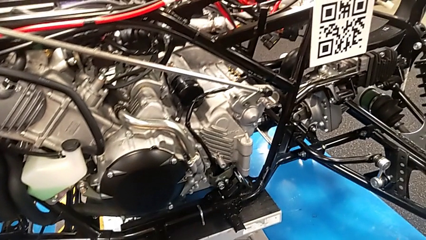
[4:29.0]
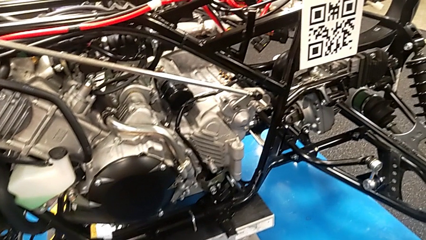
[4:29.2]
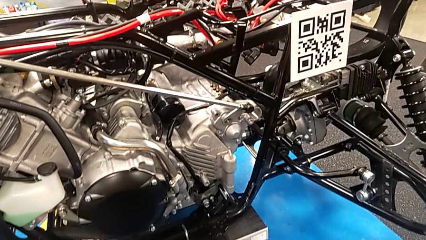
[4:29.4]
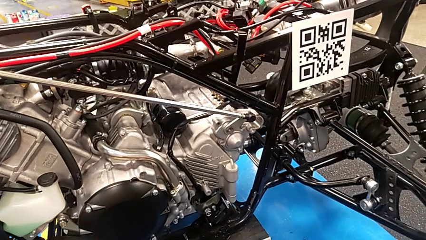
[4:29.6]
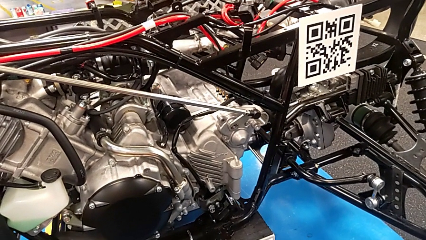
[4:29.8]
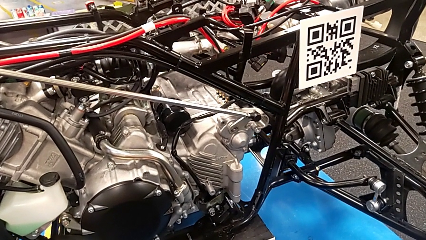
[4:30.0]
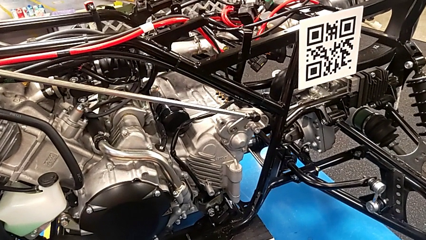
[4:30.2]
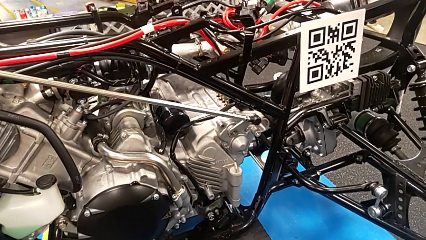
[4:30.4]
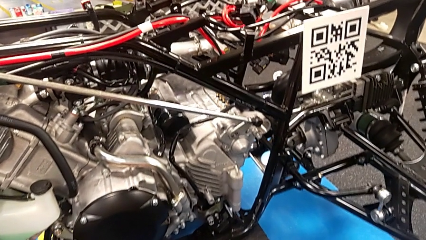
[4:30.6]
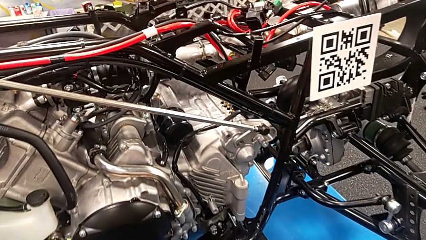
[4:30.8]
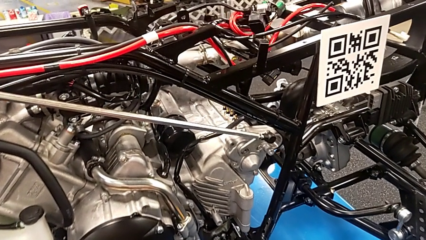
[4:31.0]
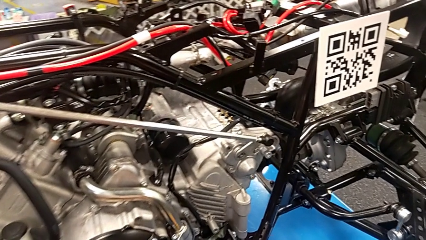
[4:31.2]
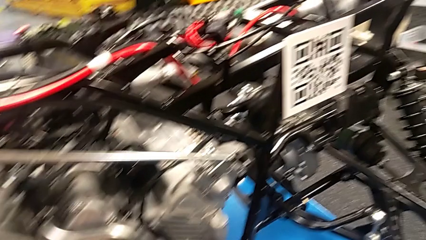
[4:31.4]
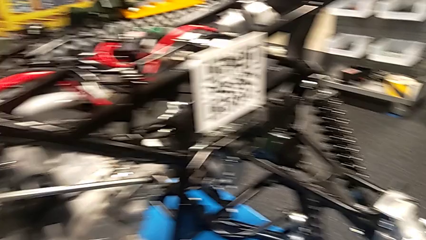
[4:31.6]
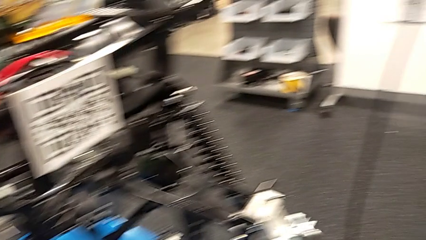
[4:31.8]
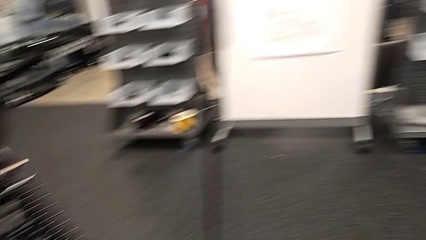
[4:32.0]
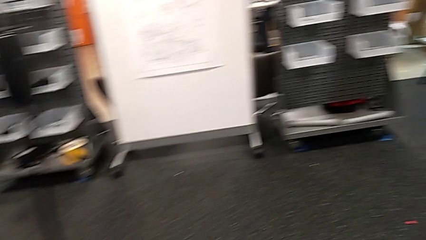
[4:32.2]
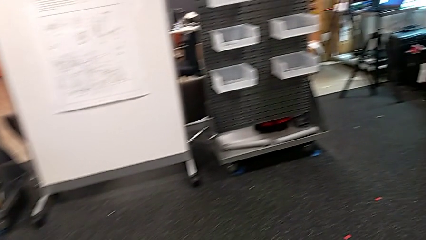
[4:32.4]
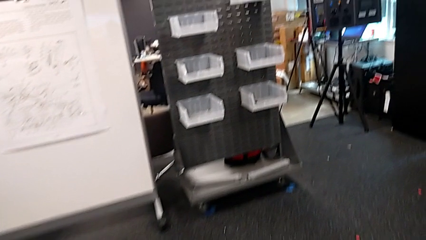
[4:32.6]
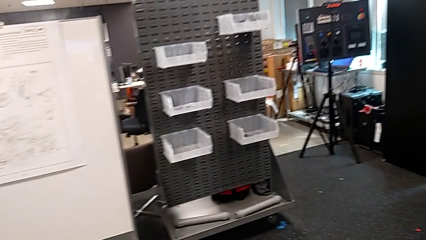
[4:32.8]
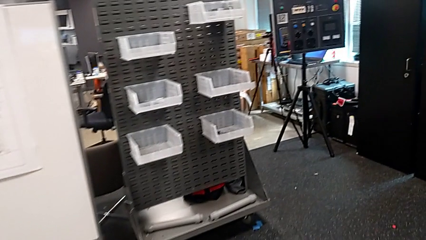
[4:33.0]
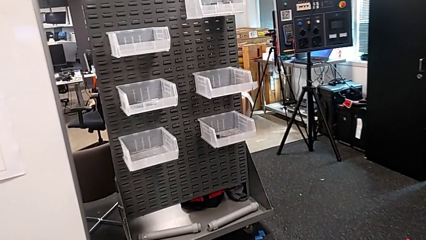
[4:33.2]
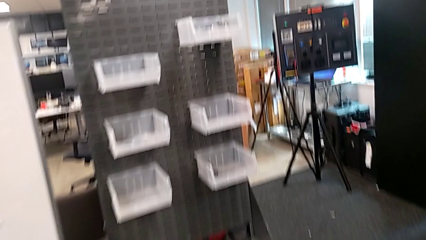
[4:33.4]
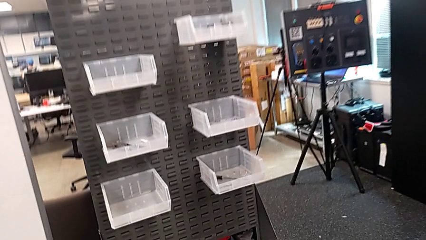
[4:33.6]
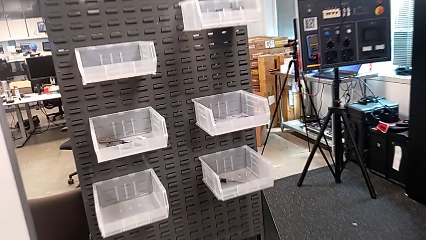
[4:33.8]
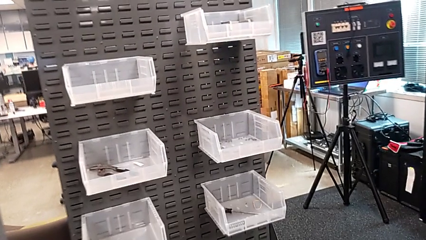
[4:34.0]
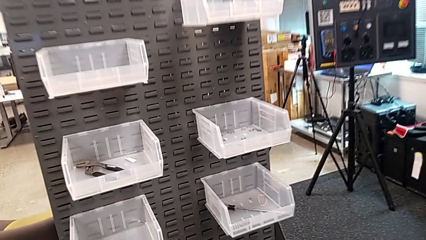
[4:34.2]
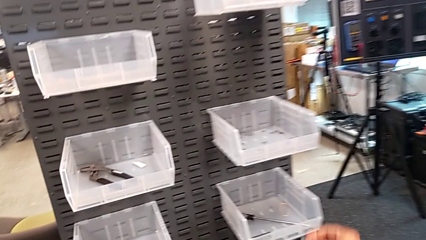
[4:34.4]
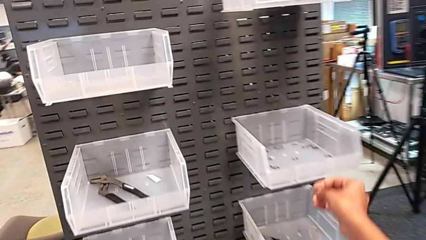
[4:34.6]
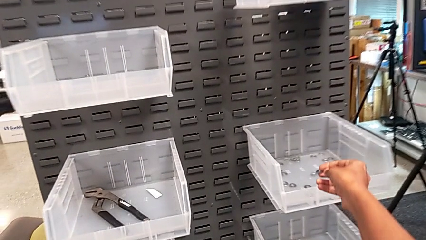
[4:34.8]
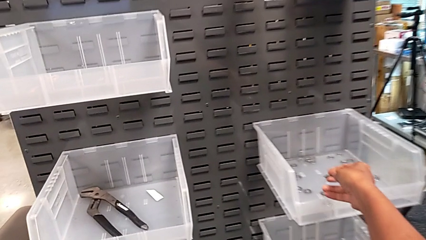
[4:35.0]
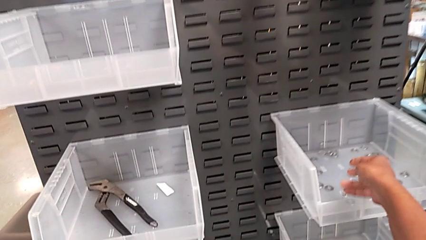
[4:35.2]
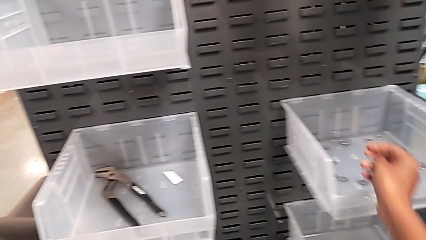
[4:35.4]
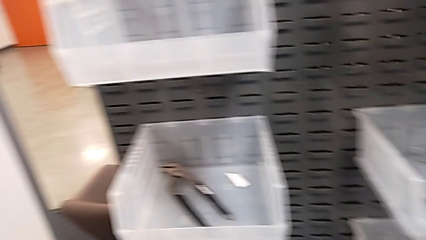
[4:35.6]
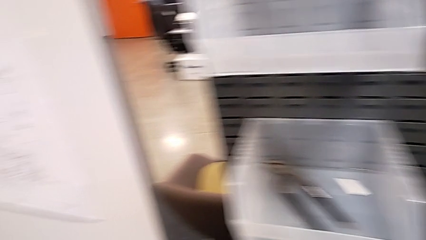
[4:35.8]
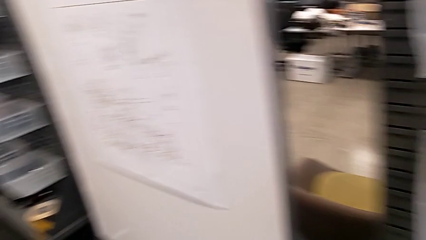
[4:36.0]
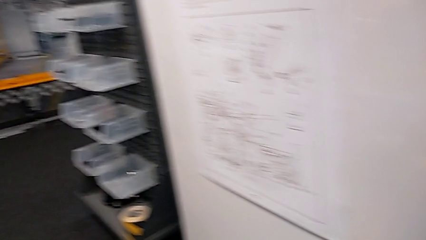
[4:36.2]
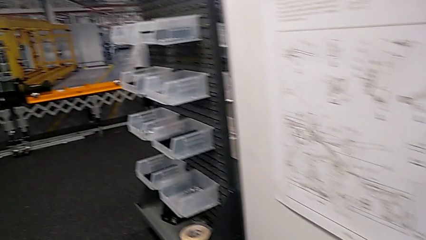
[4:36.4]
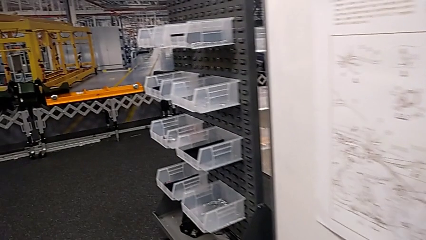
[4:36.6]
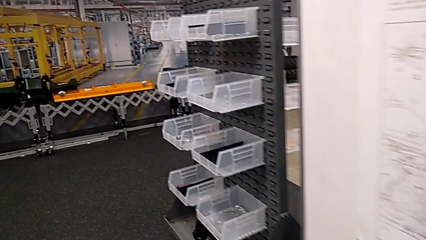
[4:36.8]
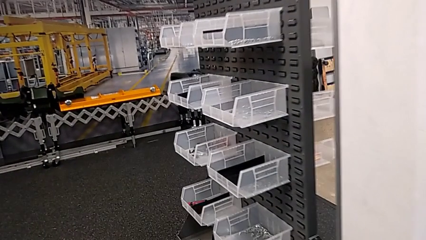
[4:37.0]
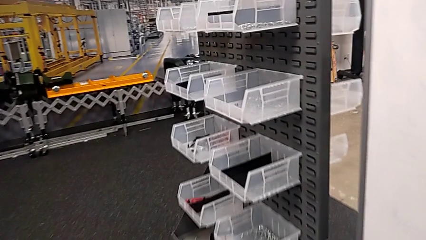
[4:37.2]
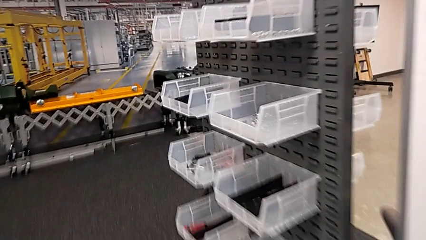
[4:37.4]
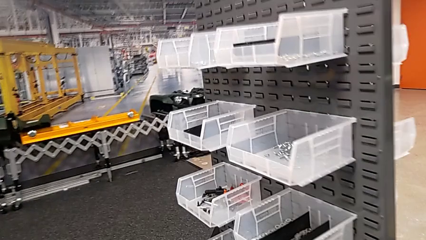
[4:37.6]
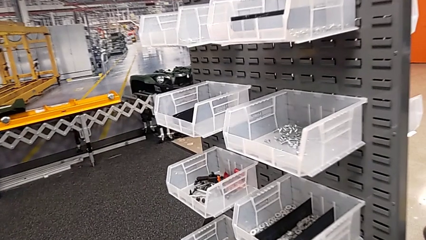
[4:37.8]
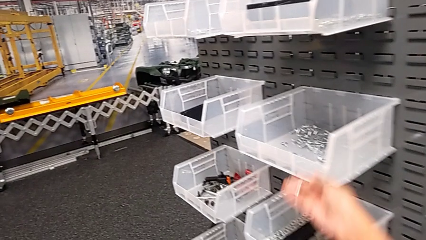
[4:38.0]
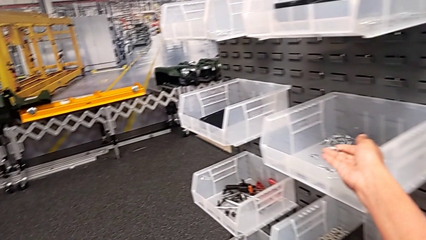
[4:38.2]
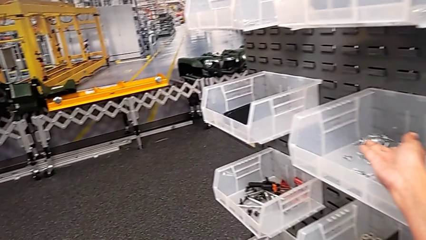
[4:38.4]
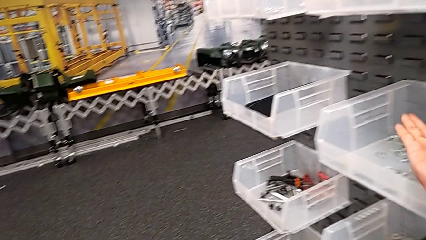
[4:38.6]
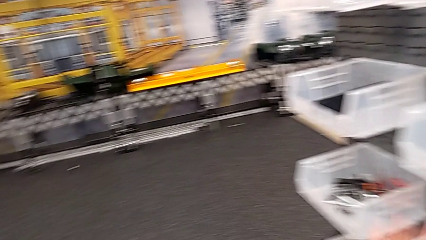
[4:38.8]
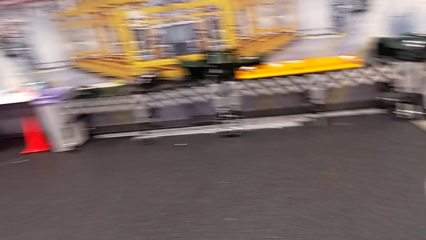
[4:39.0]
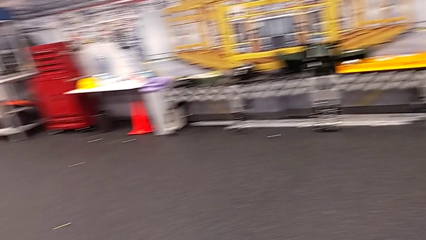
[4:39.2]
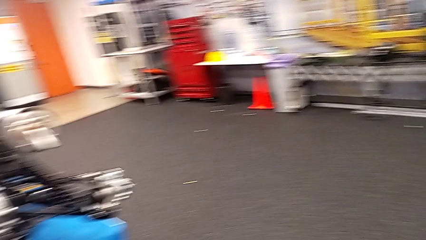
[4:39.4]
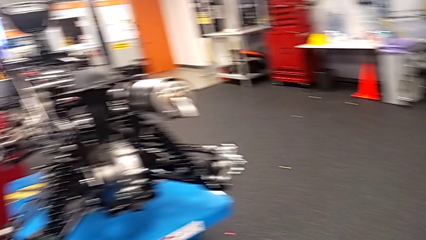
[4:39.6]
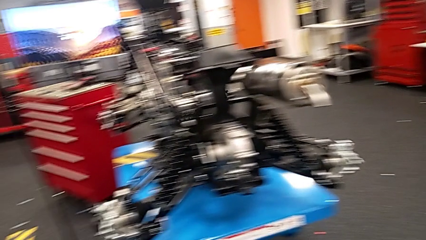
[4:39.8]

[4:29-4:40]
The camera wearer puts back the bolt and washer. They place the washer and place the bolt.

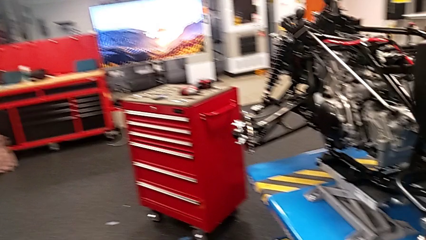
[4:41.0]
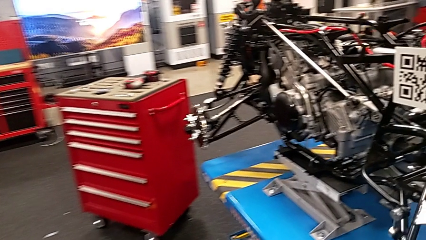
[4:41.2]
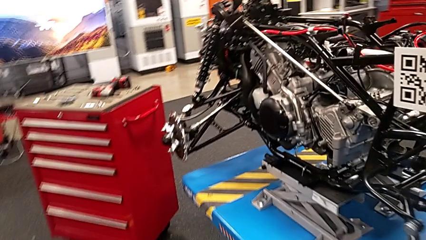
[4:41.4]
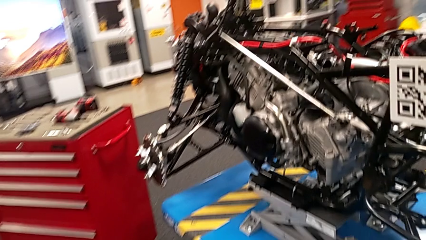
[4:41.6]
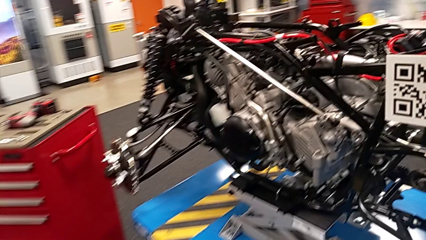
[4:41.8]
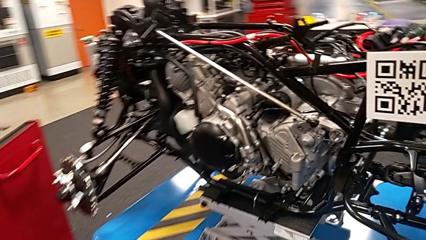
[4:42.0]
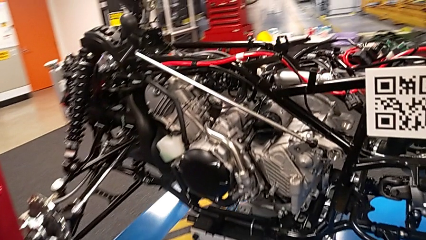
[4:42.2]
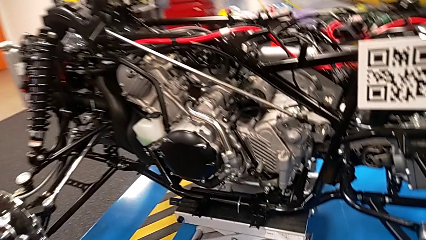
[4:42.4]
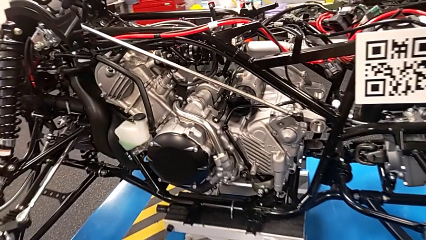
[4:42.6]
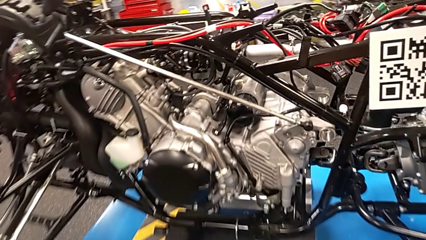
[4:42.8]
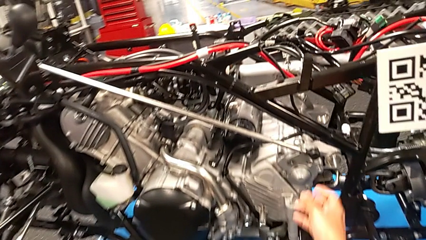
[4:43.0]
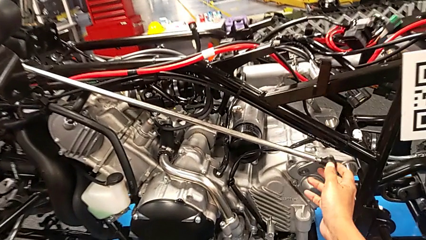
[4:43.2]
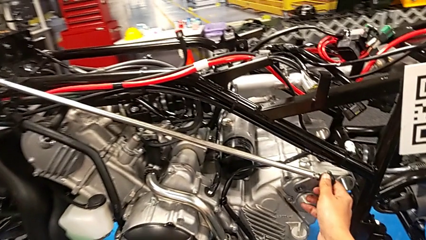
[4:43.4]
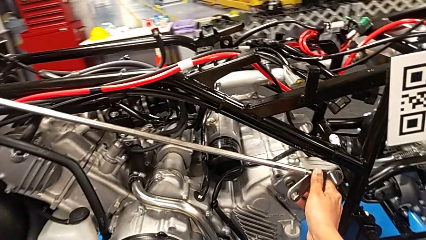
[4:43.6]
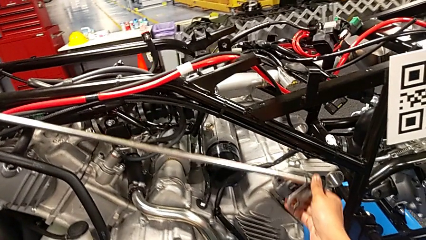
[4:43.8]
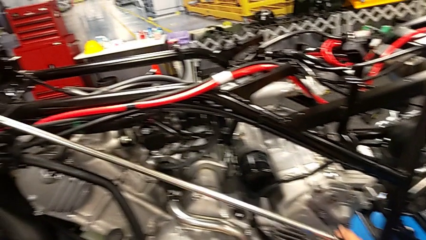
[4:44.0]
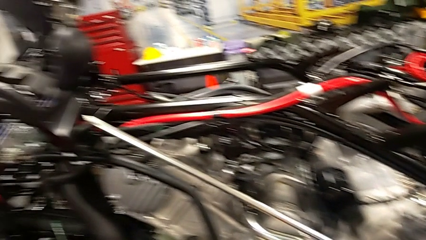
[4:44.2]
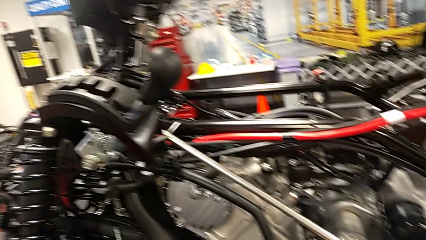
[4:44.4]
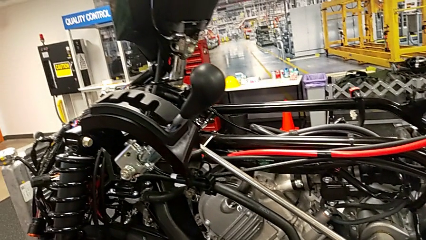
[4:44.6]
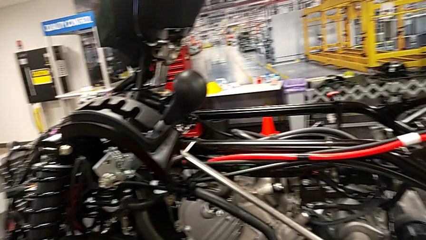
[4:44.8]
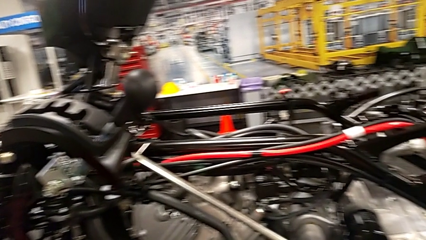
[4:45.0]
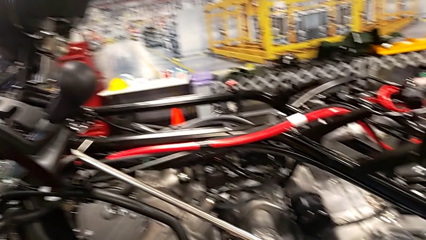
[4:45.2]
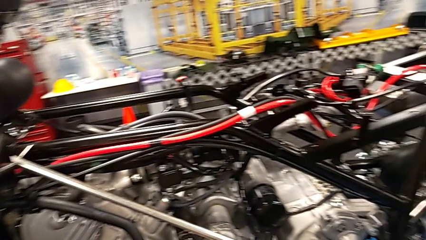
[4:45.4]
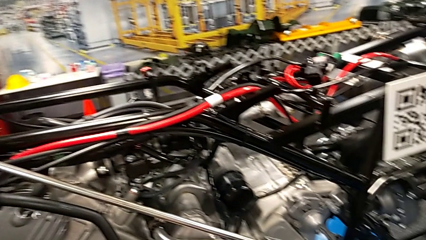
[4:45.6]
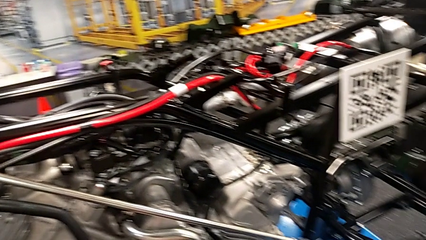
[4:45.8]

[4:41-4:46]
The camera wearer moves the shift arm. They disassemble the shift arm.
